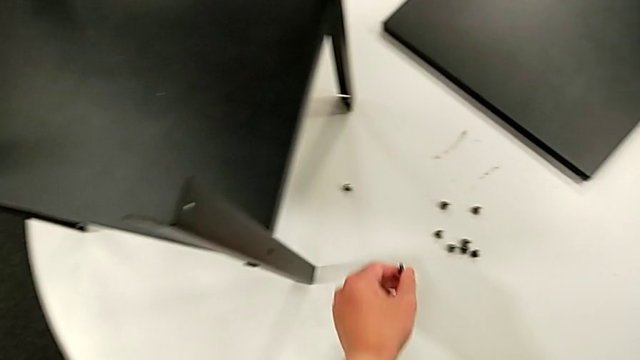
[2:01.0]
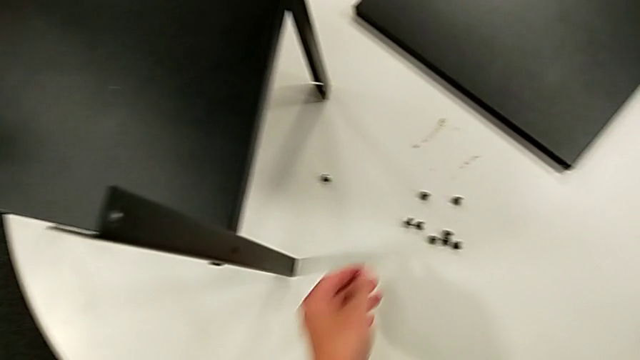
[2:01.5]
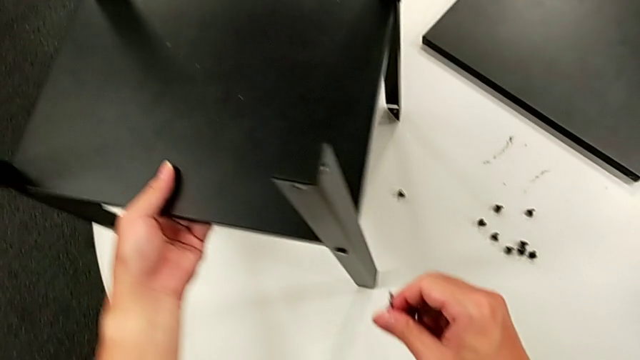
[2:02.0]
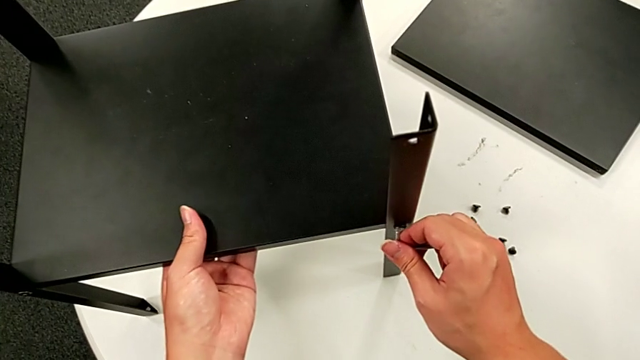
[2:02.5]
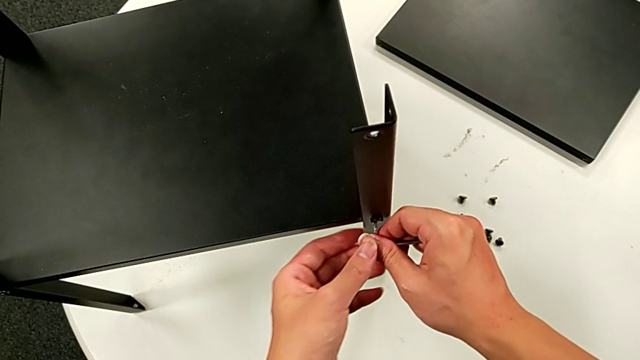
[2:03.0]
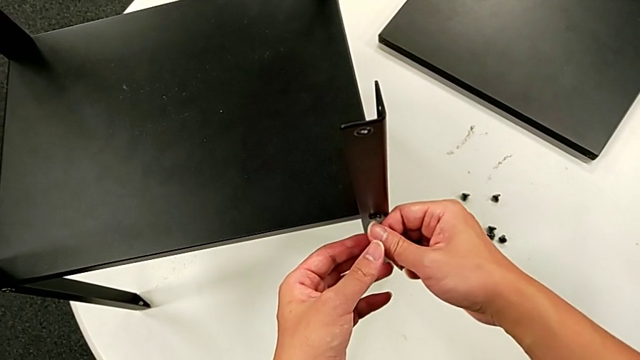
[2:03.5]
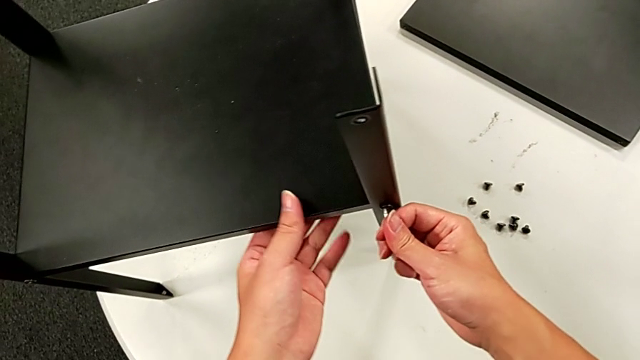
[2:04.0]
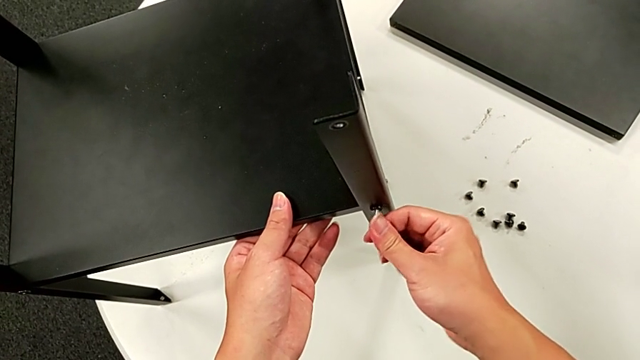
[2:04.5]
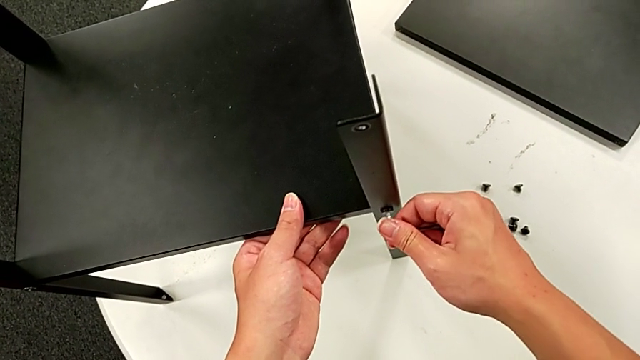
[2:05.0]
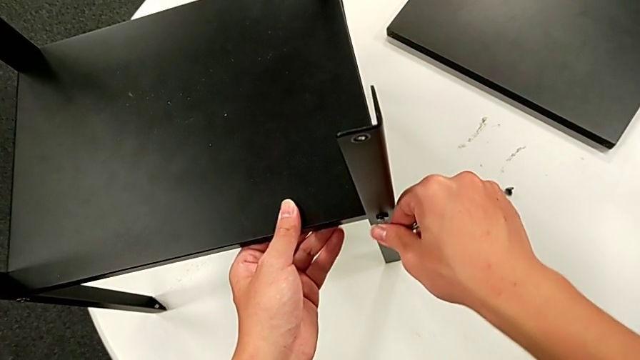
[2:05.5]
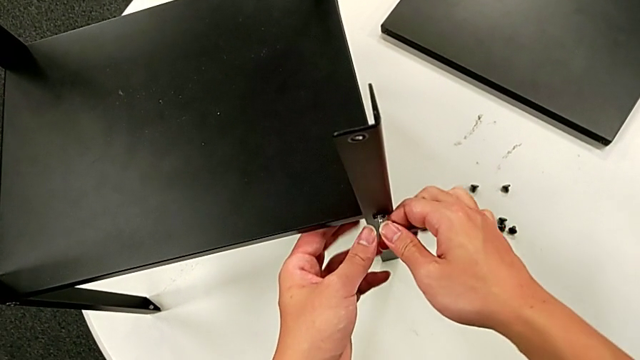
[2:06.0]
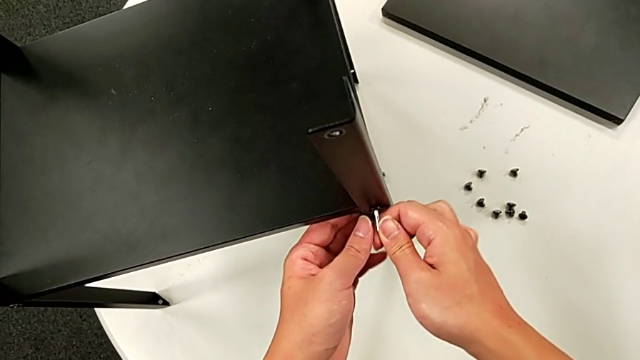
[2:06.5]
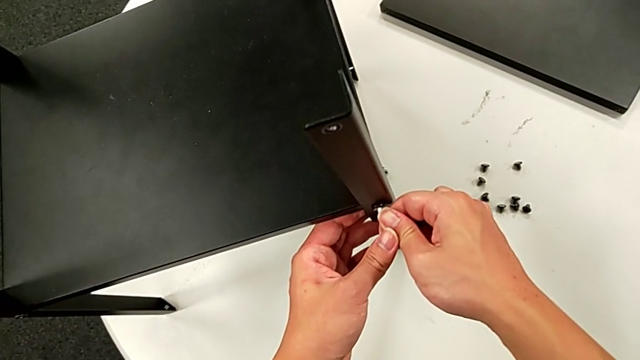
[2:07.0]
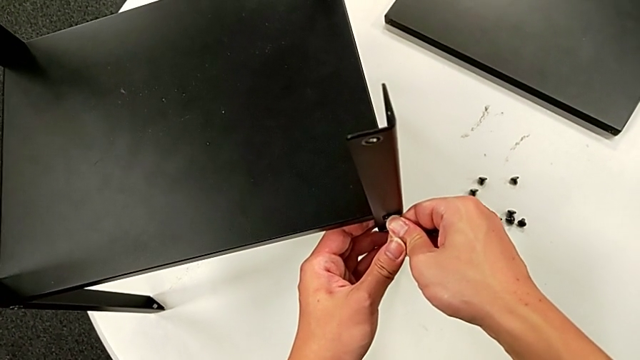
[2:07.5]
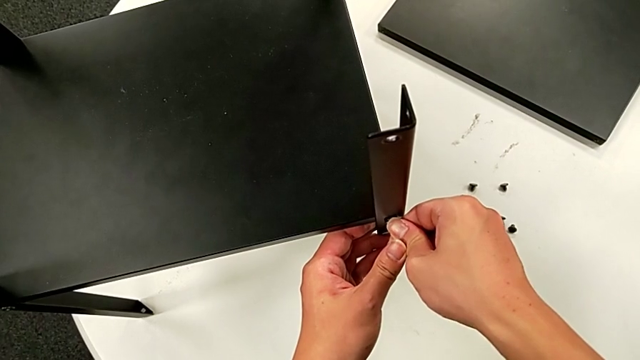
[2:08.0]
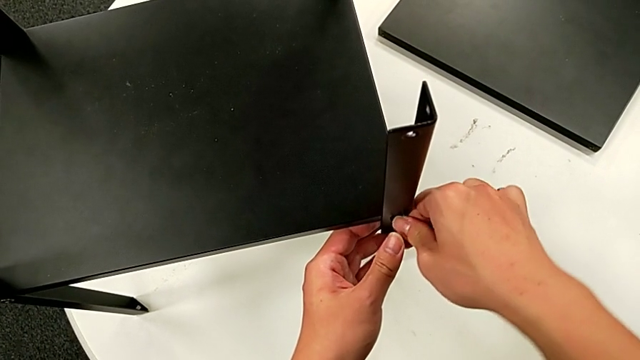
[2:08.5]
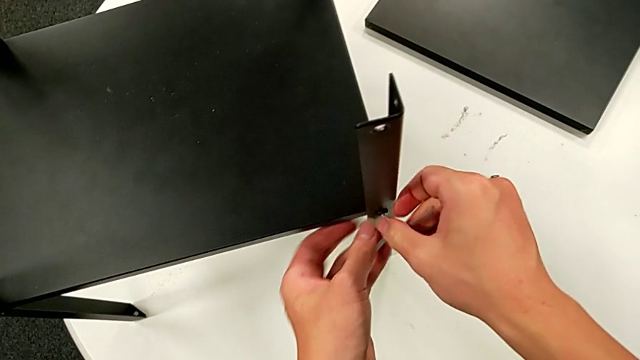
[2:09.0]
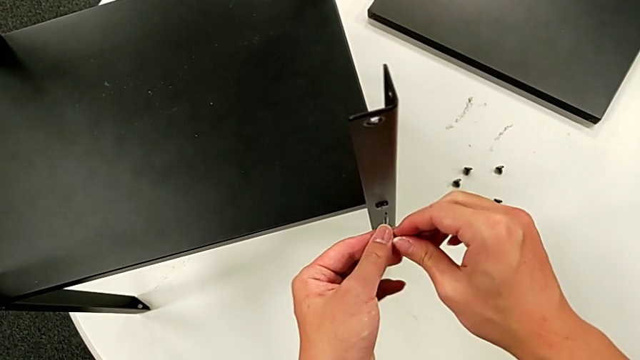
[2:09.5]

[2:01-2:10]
The camera wearer is disassembling the first leg. They place the hex socket head, rotate the nightstand, insert the Allen wrench, unscrew the hex socket head and withdraw the Allen wrench.

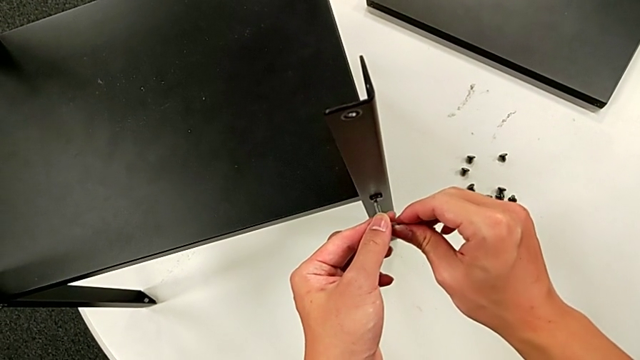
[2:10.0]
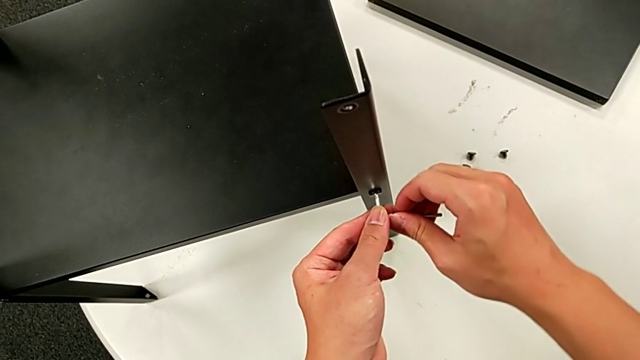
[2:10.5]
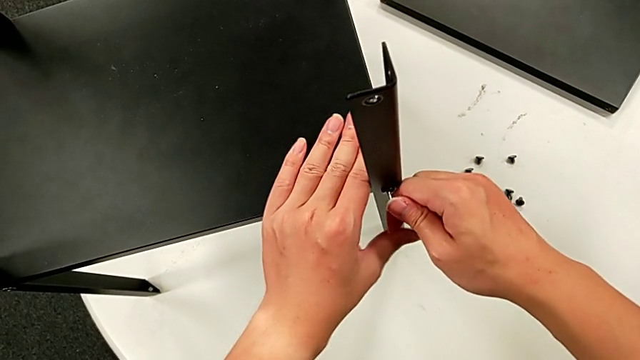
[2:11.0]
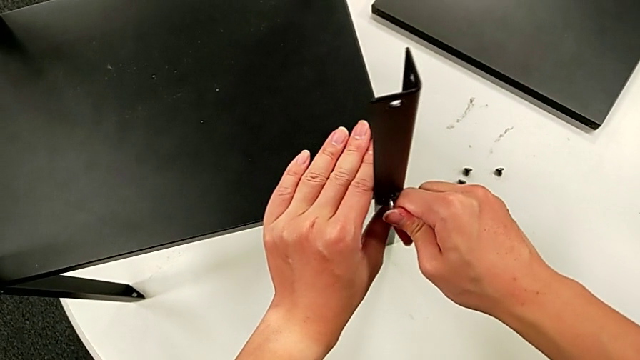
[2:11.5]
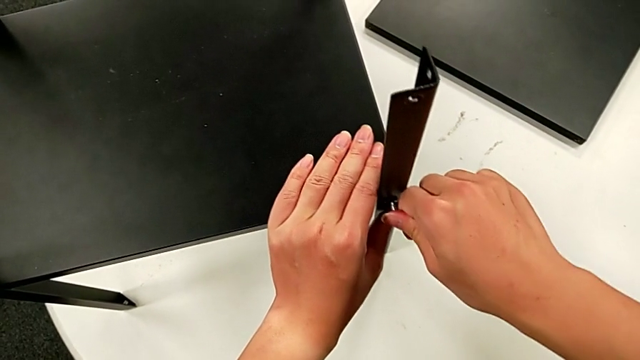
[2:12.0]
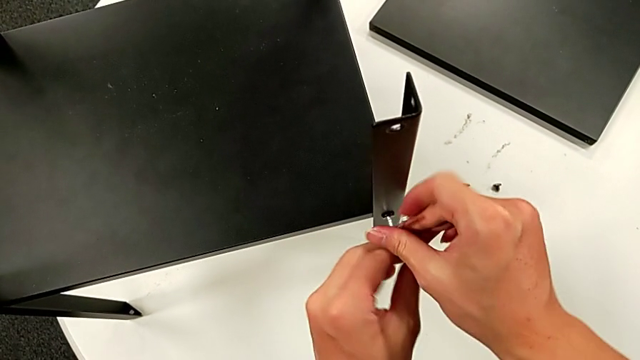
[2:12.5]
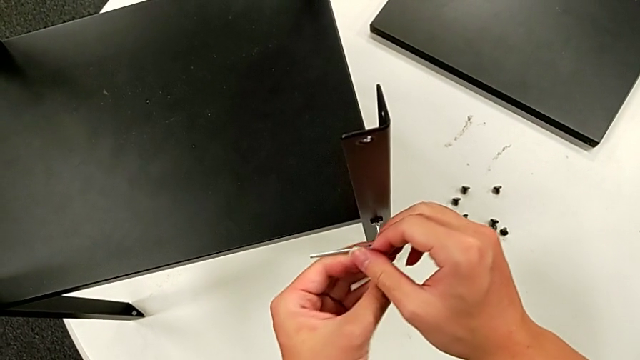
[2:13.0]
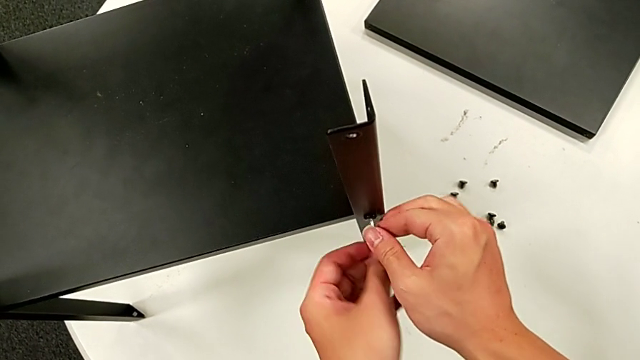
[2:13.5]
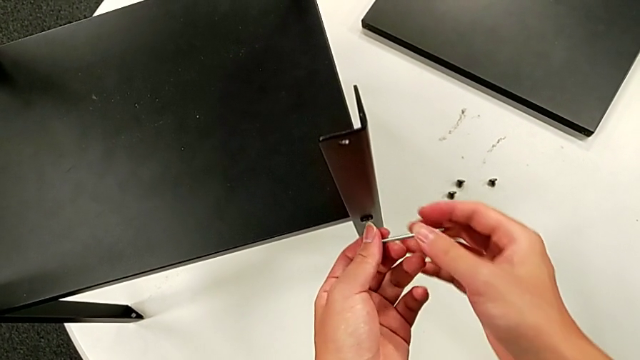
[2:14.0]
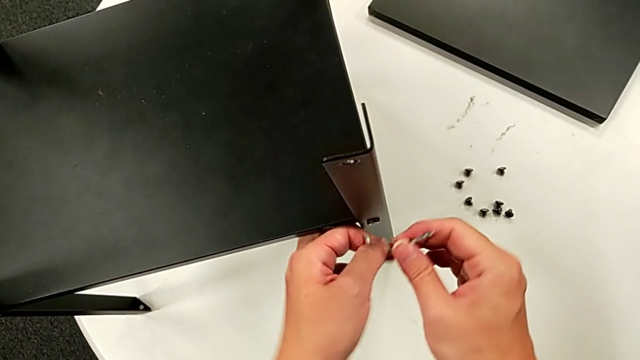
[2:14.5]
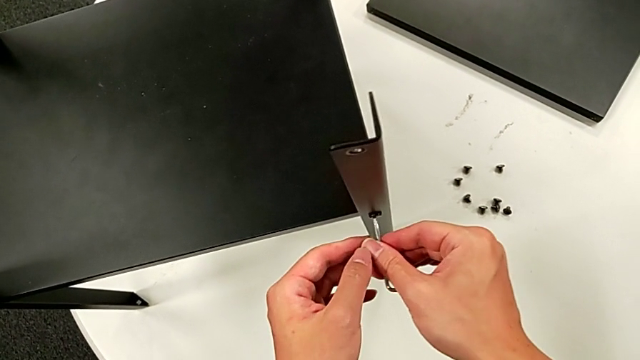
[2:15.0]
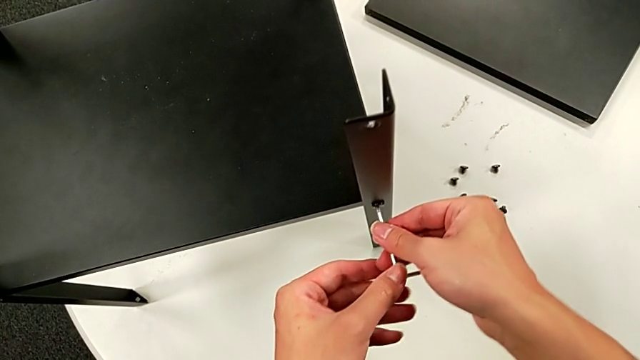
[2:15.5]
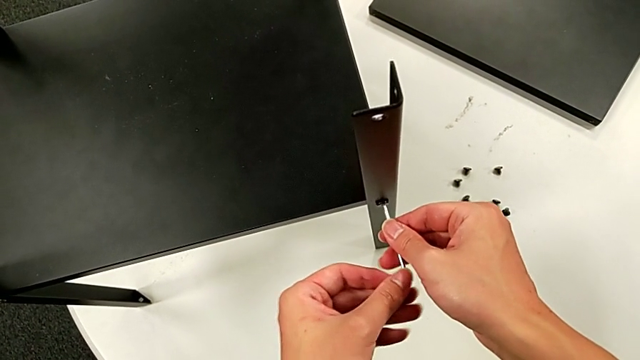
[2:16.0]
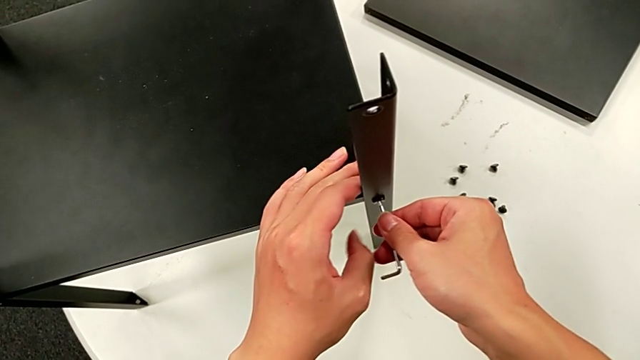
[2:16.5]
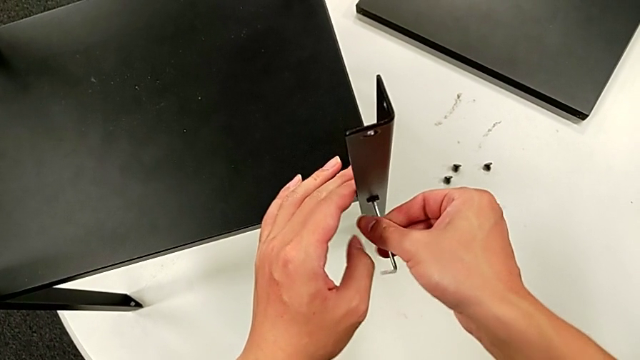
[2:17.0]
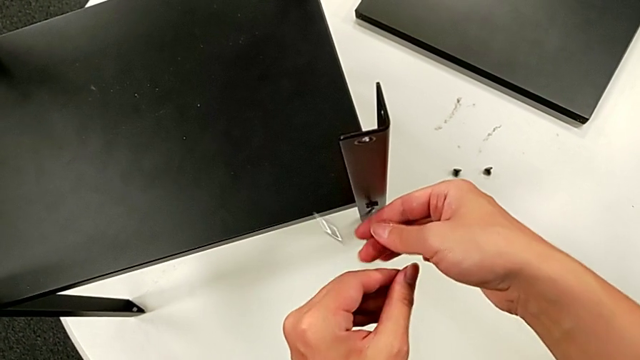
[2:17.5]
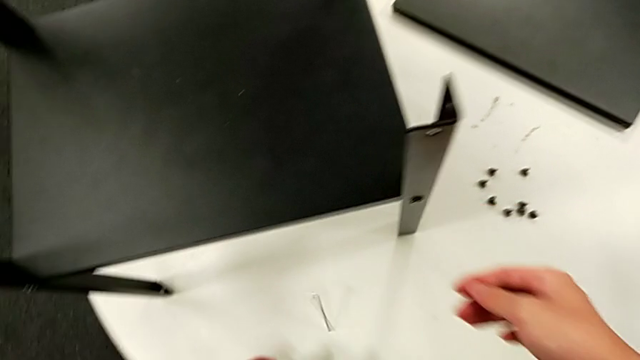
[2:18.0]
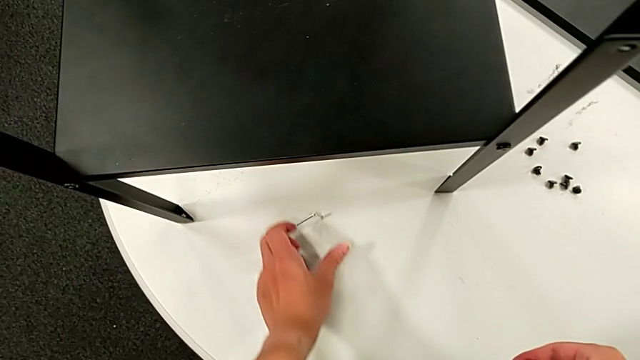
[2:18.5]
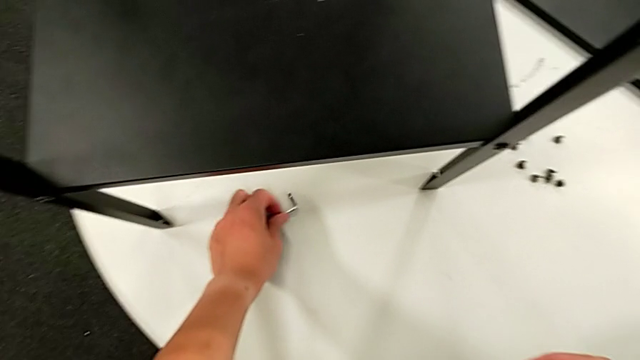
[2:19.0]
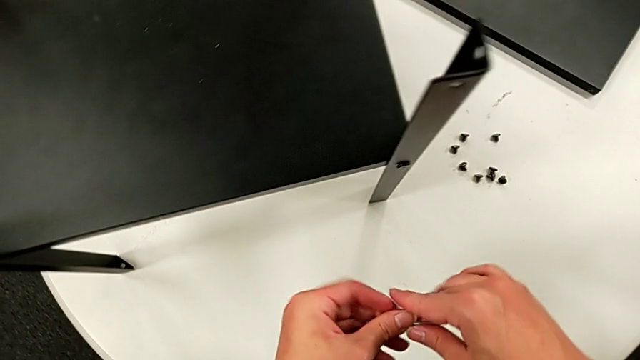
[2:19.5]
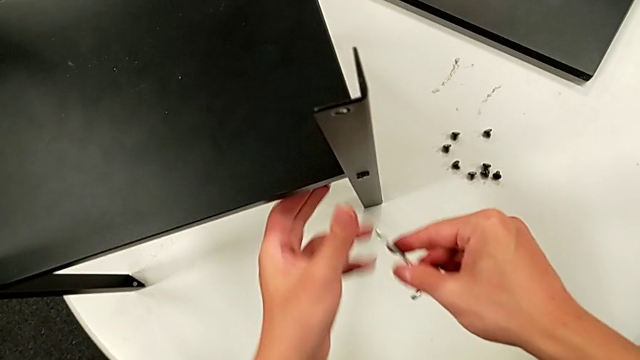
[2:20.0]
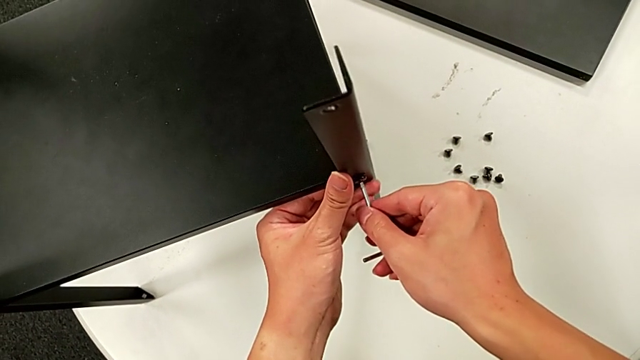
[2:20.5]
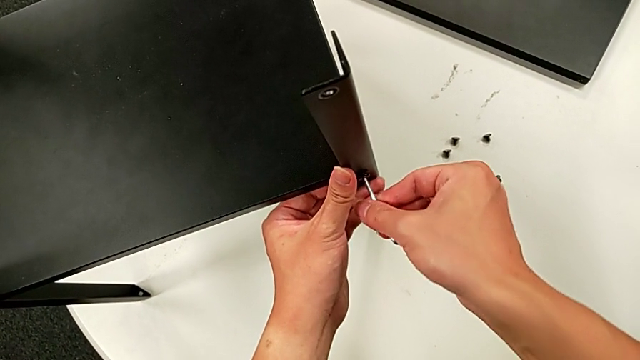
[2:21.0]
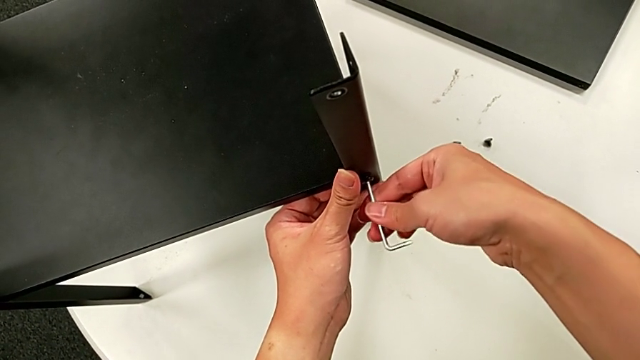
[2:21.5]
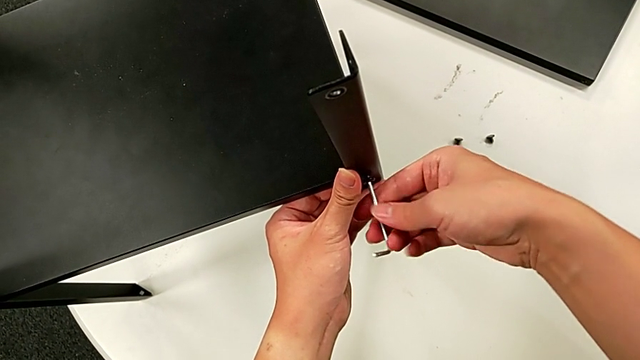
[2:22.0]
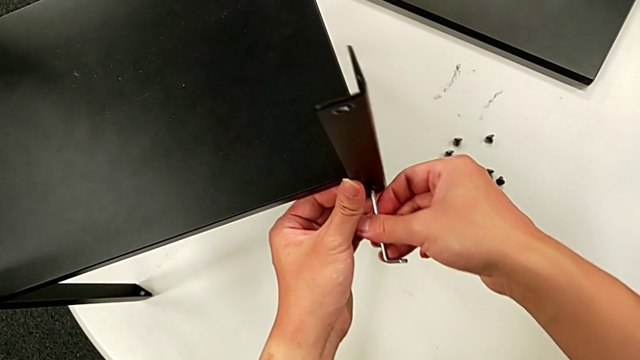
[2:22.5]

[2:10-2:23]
The camera wearer is disassembling the first leg. They insert the Allen wrench, unscrew the hex socket head, rotate the Allen wrench, insert it, wrongly drop it, grab it, approach the hex socket head, insert the Allen wrench, unscrew the hex socket head and disassemble the first leg.
